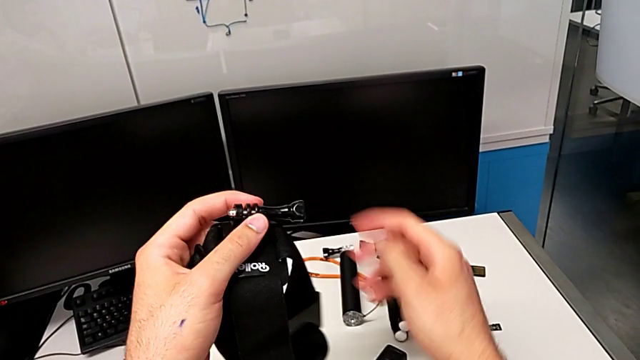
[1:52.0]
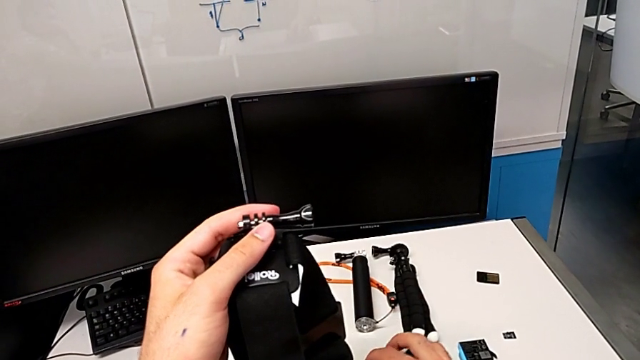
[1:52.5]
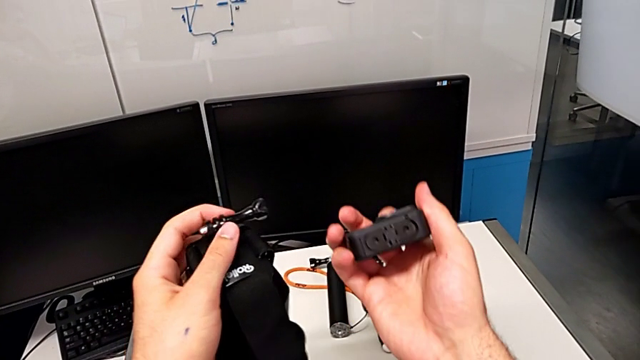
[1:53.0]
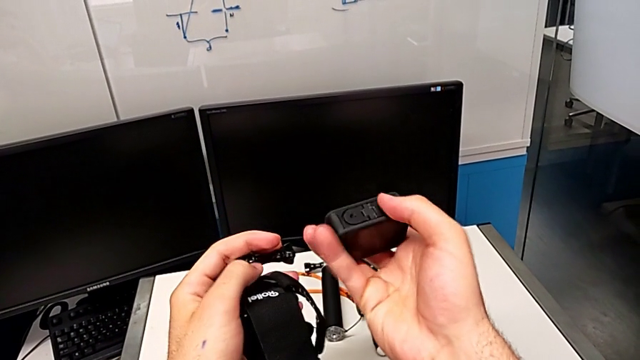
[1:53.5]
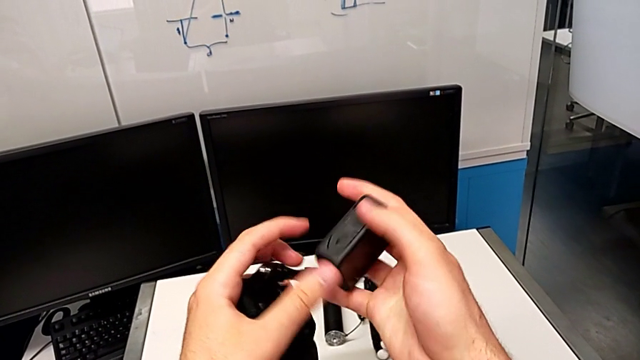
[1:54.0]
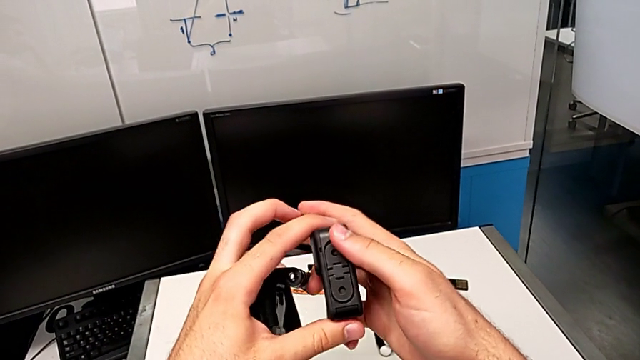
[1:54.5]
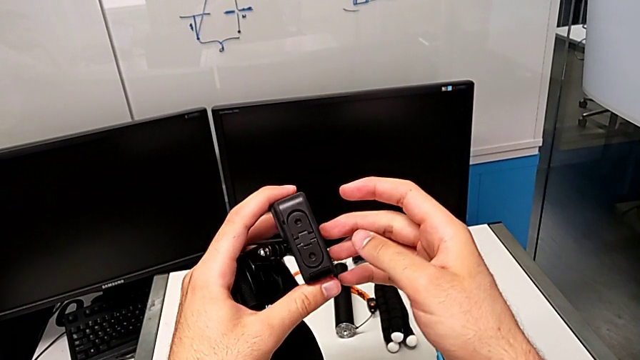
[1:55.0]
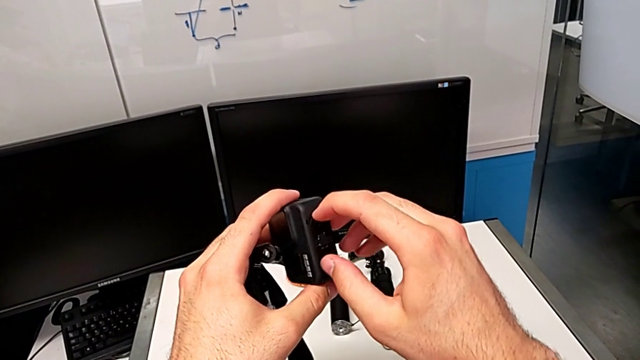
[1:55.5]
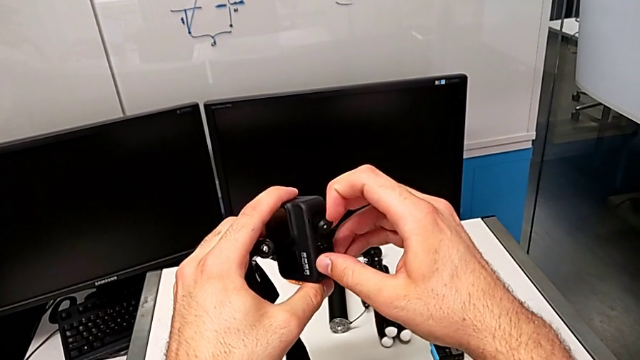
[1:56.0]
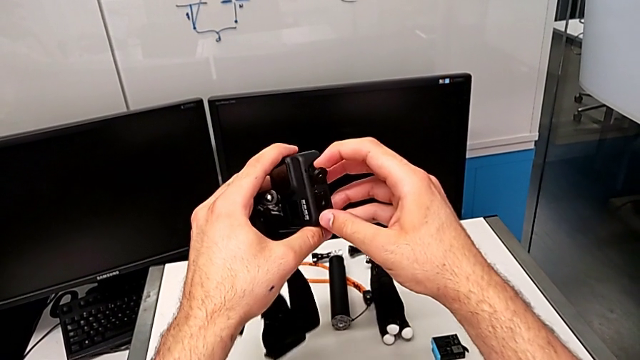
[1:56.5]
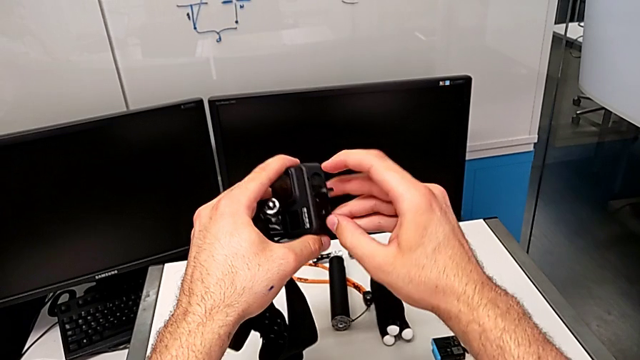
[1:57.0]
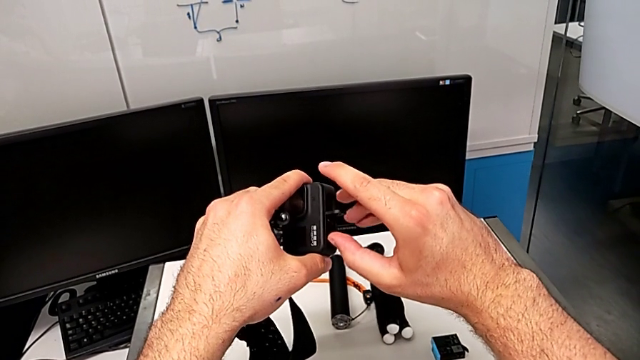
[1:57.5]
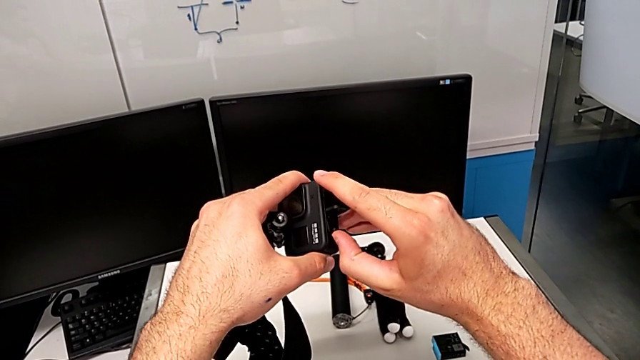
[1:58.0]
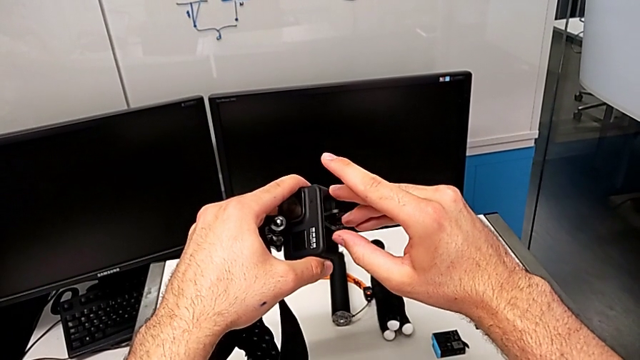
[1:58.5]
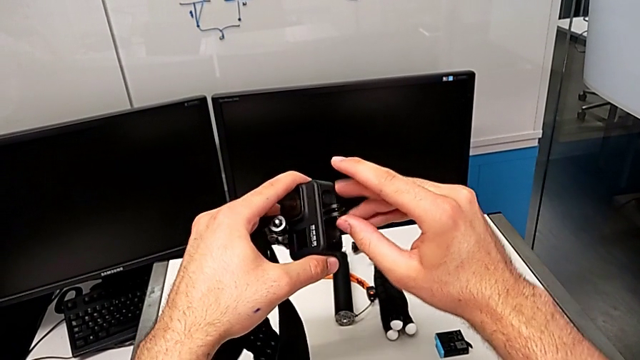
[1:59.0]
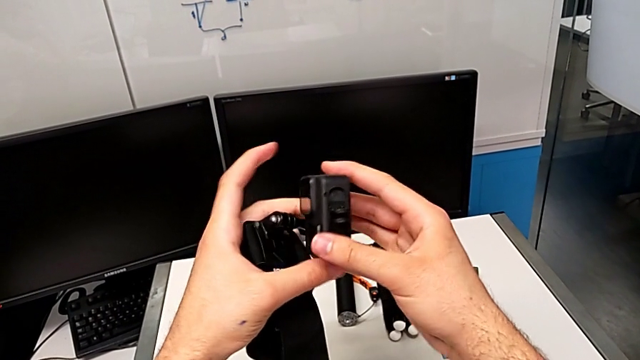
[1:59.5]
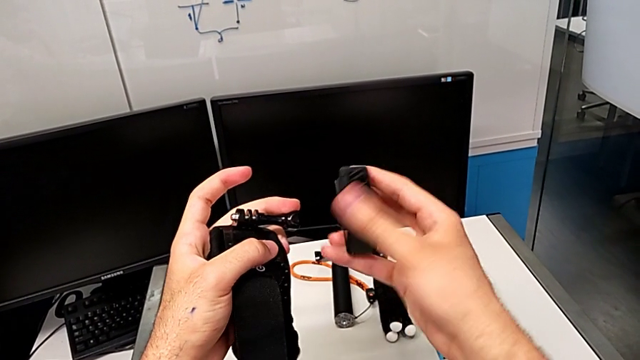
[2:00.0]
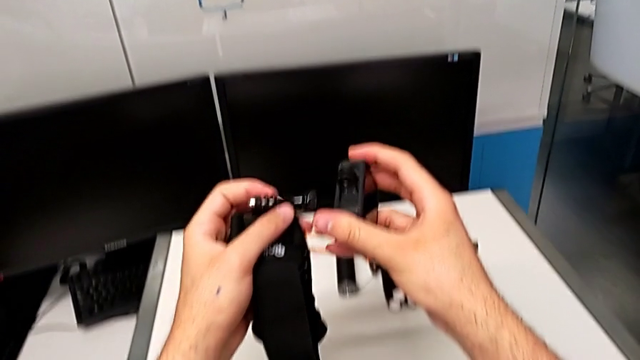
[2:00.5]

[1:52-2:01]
The camera wearer is mounting the strap on the GoPro. They grab the GoPro, lift it, rotate it, open the mounting peg and rotate the GoPro.

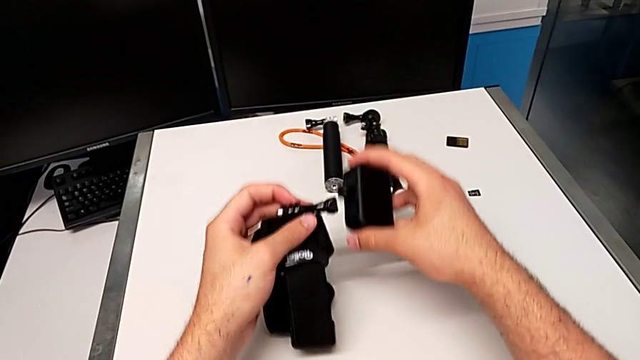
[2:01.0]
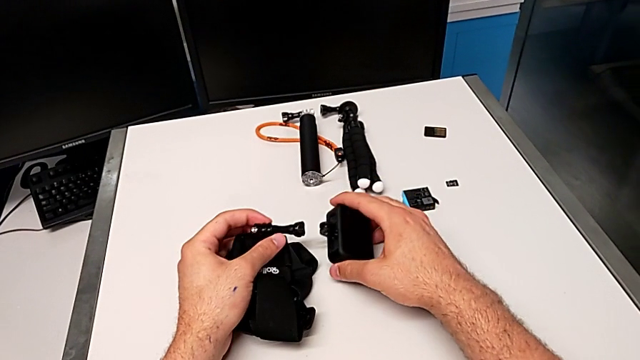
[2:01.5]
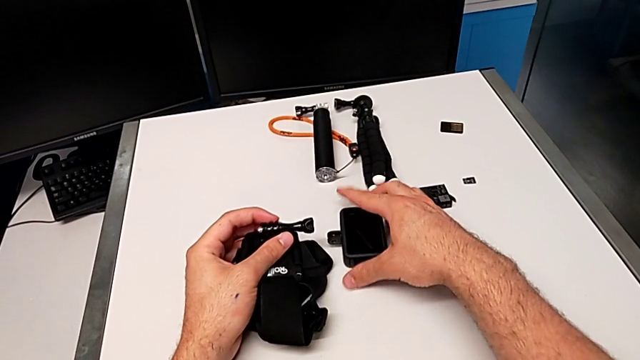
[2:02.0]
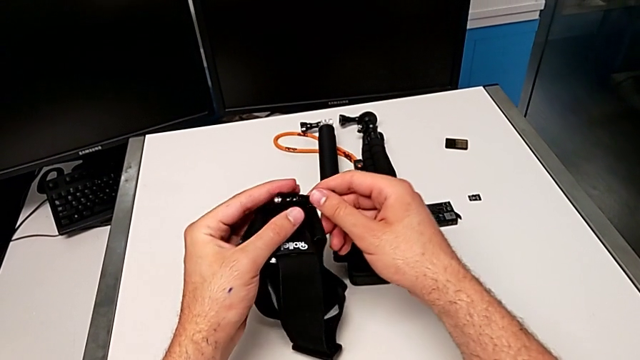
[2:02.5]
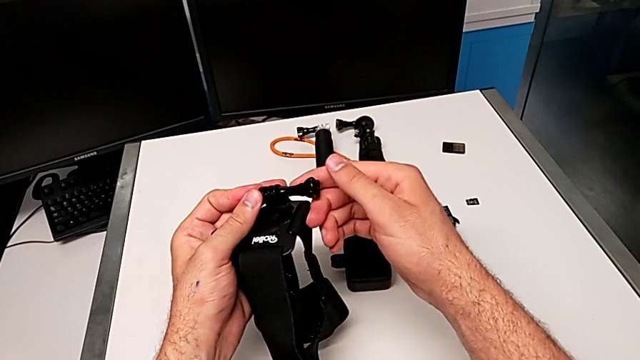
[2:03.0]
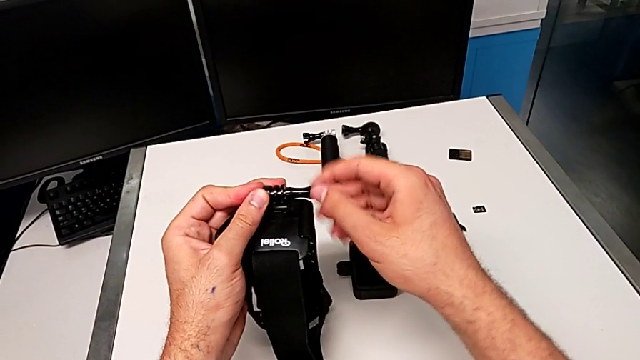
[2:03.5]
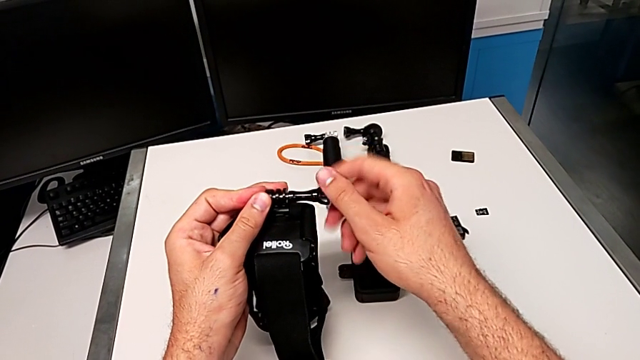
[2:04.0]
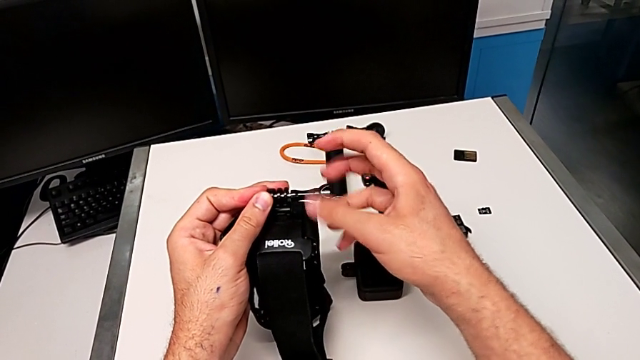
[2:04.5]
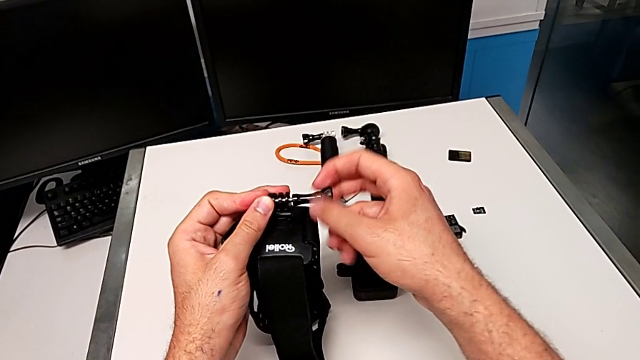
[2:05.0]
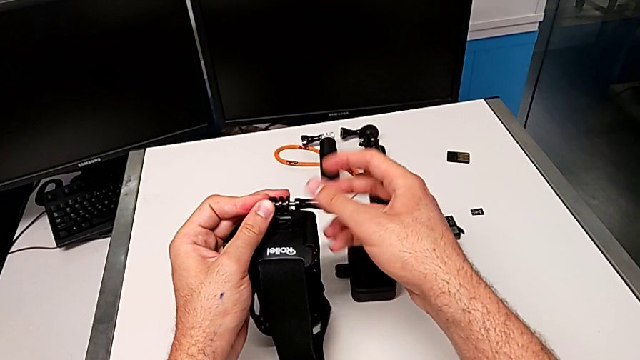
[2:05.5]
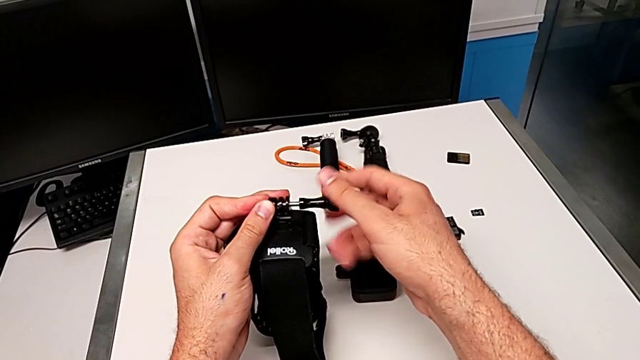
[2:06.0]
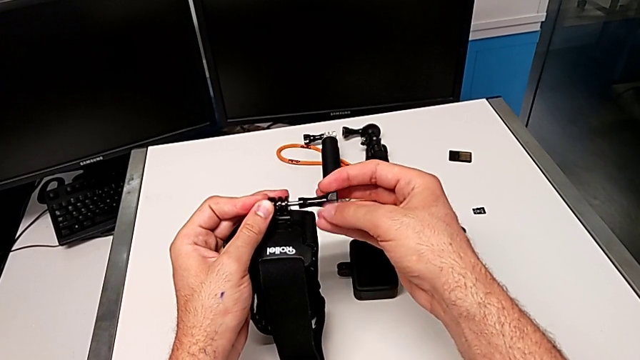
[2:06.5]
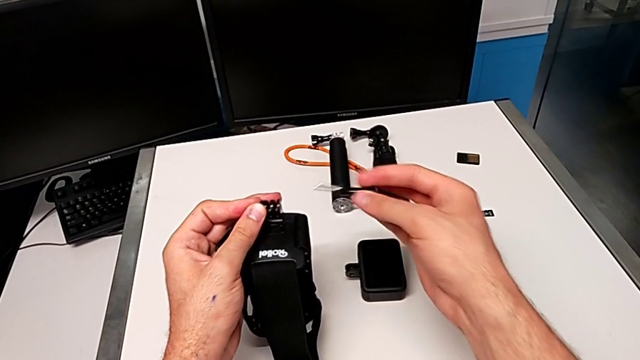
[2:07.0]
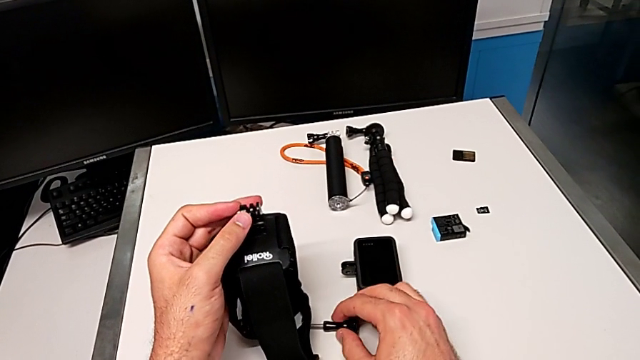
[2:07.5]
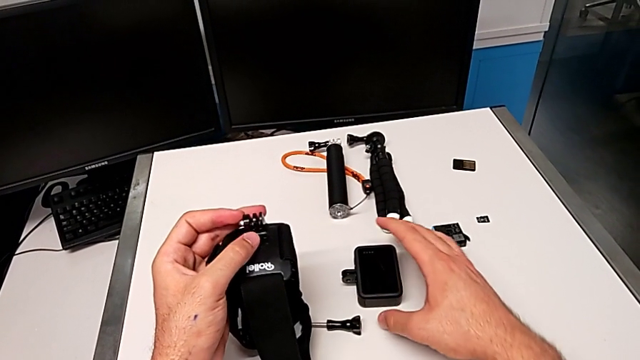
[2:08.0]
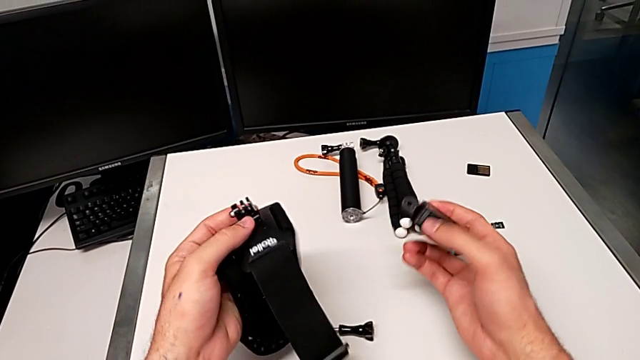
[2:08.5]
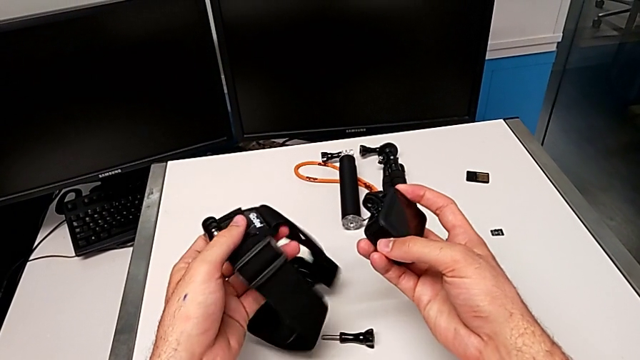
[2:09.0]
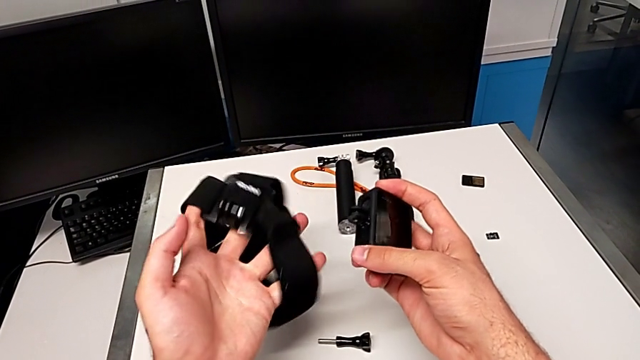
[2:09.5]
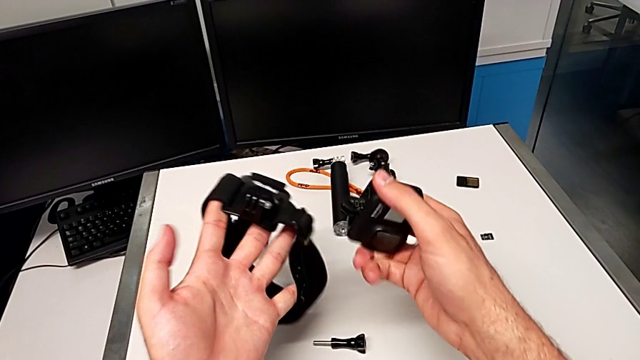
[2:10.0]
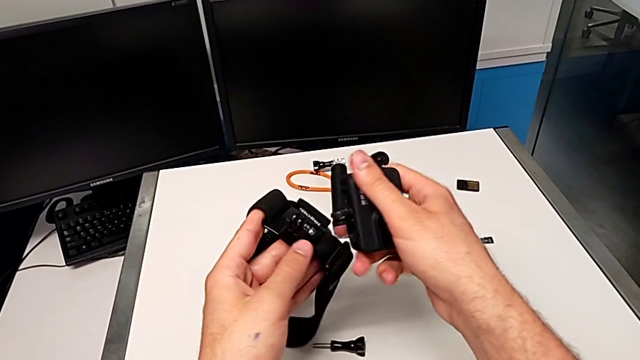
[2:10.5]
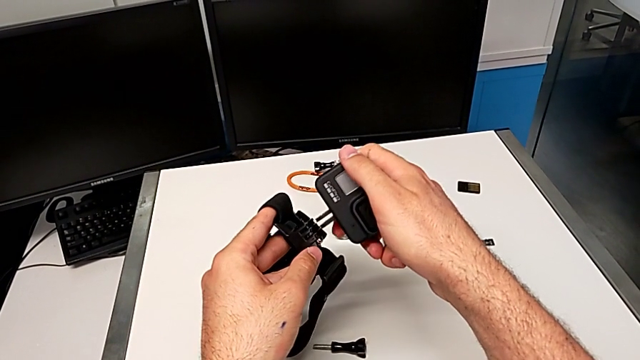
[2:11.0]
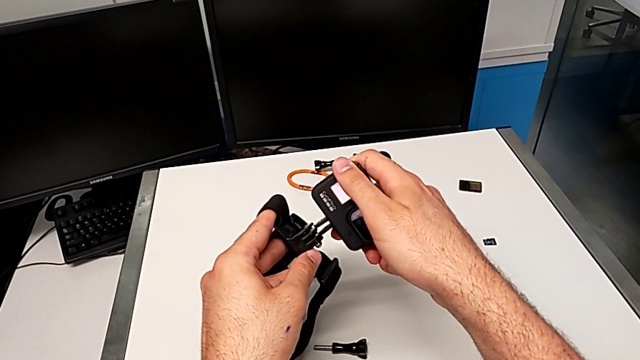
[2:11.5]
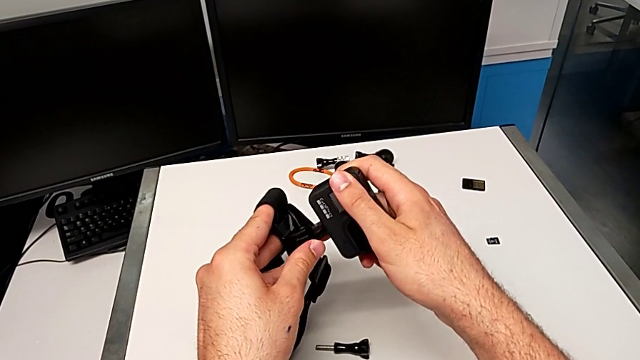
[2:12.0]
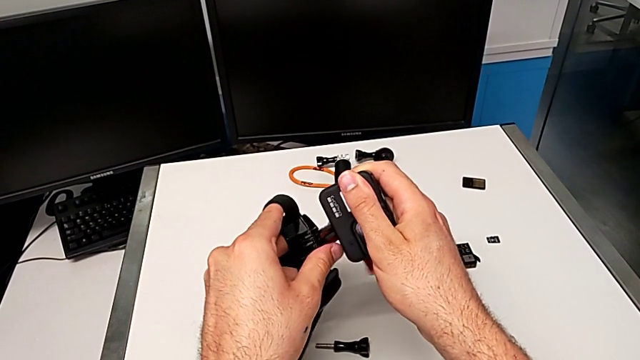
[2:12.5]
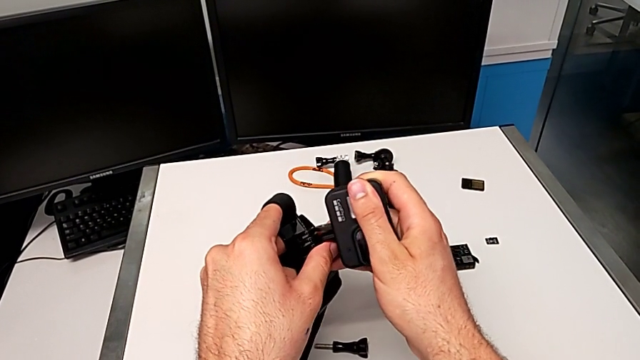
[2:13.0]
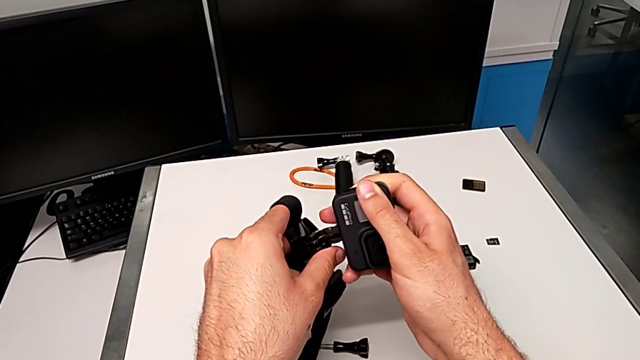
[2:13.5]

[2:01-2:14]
The camera wearer is mounting the strap on the GoPro. They close the GoPro, drop it, grab the screw, unscrew it, withdraw it, drop it, lift the GoPro, rotate the strap and assemble it.
